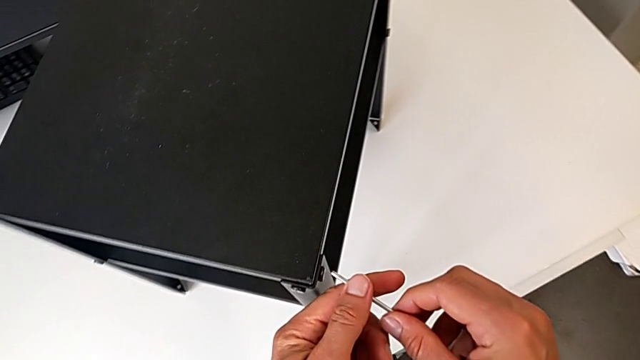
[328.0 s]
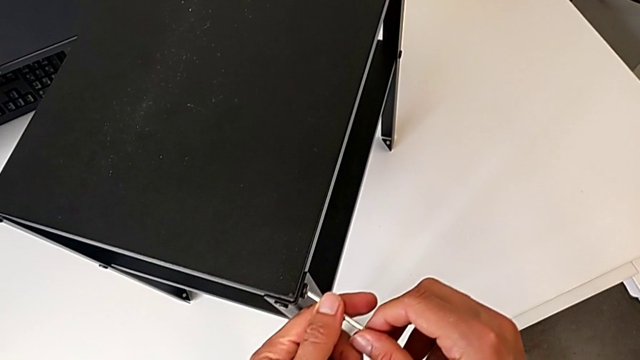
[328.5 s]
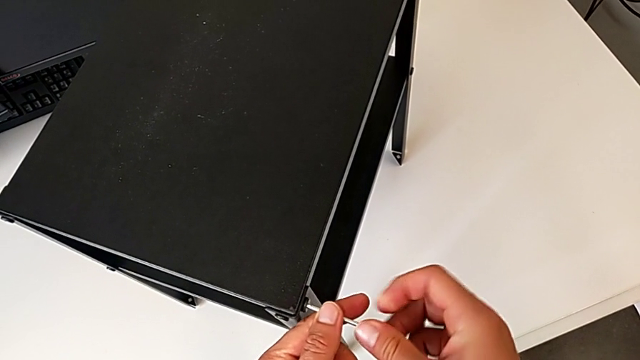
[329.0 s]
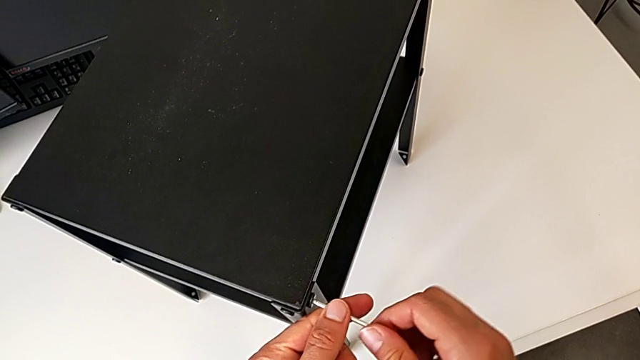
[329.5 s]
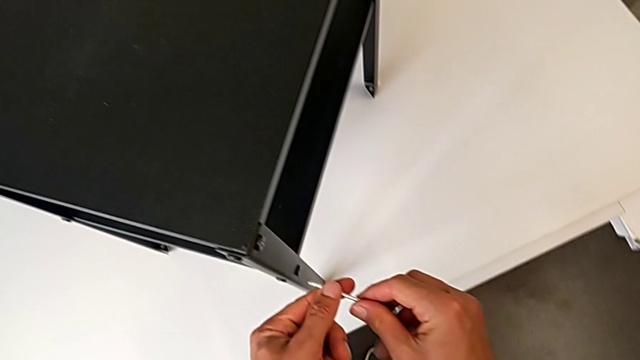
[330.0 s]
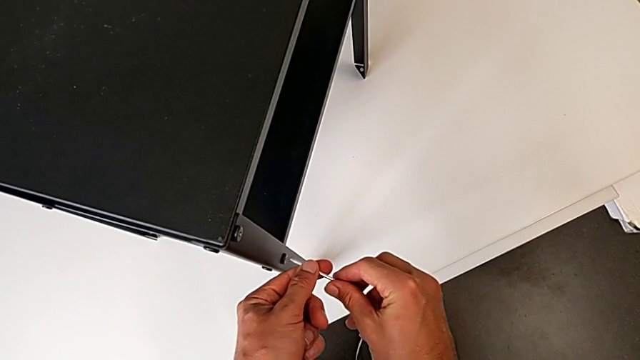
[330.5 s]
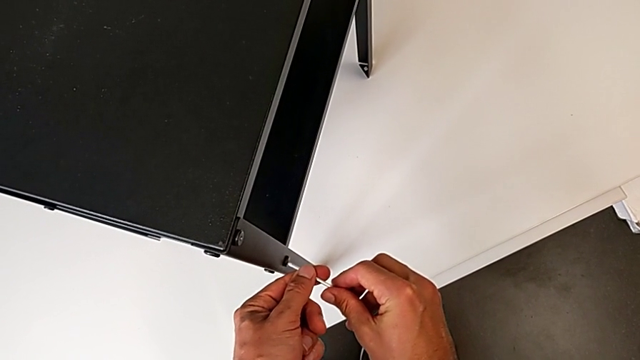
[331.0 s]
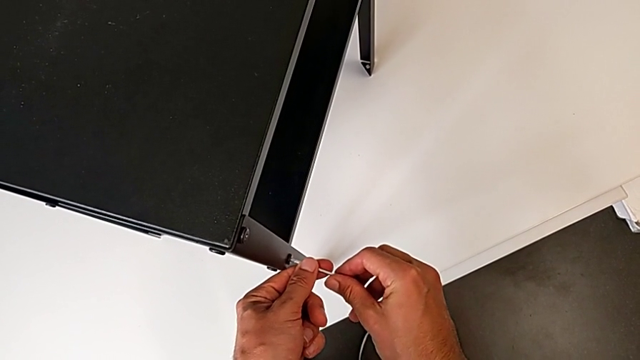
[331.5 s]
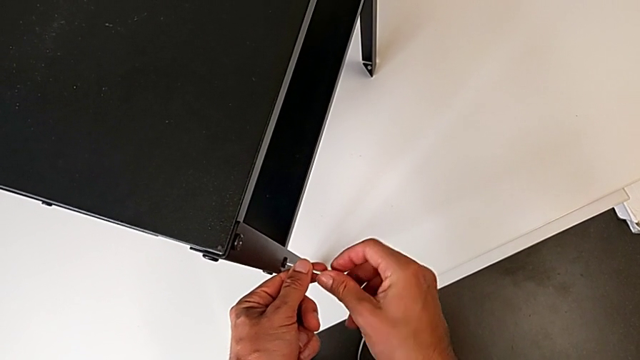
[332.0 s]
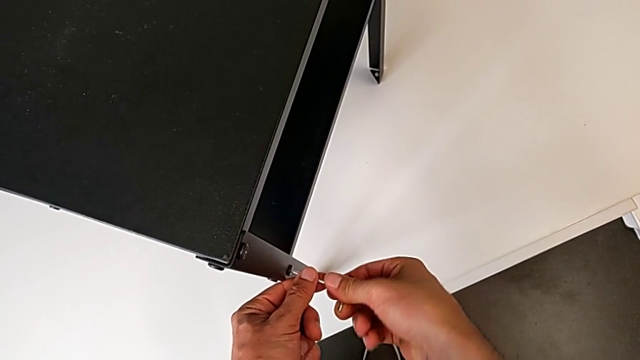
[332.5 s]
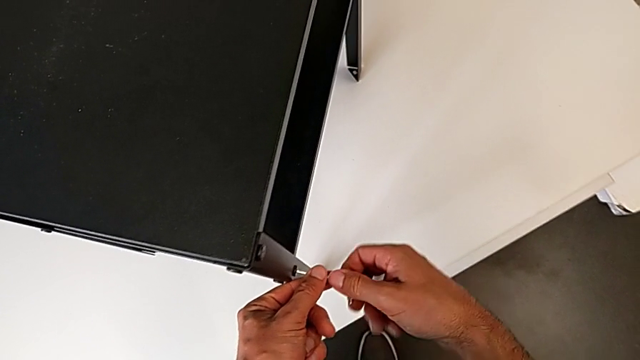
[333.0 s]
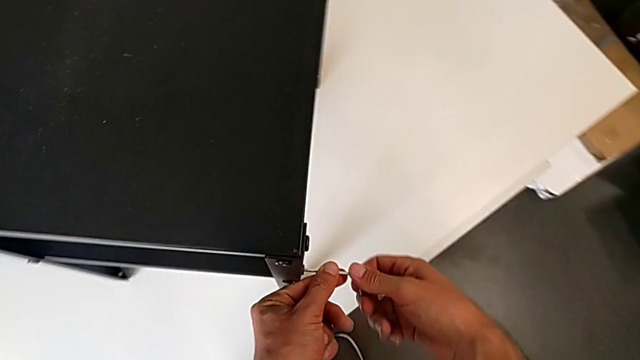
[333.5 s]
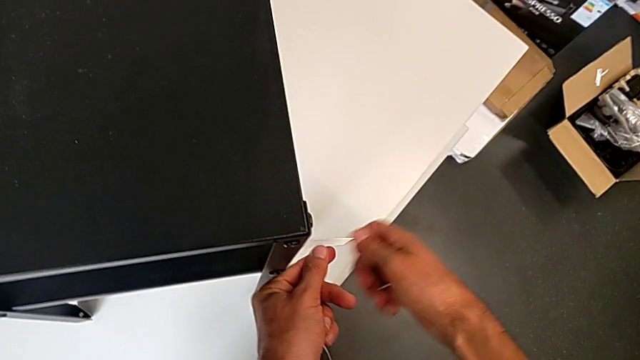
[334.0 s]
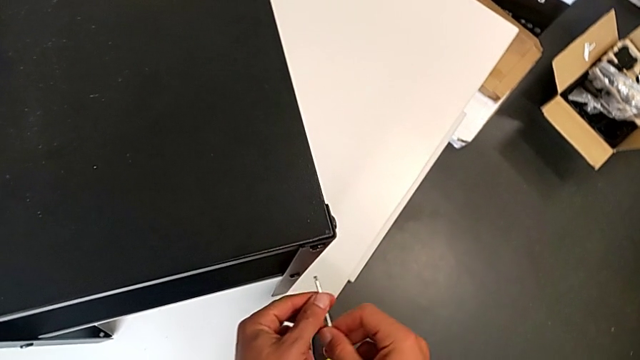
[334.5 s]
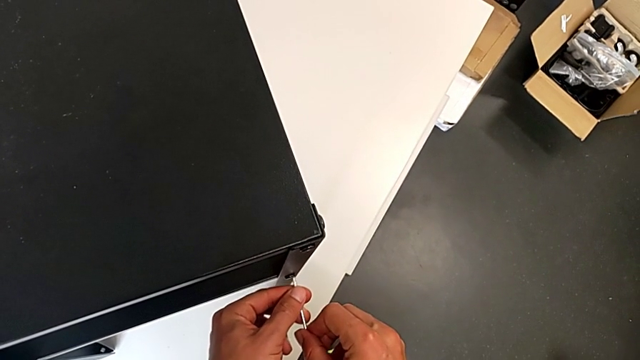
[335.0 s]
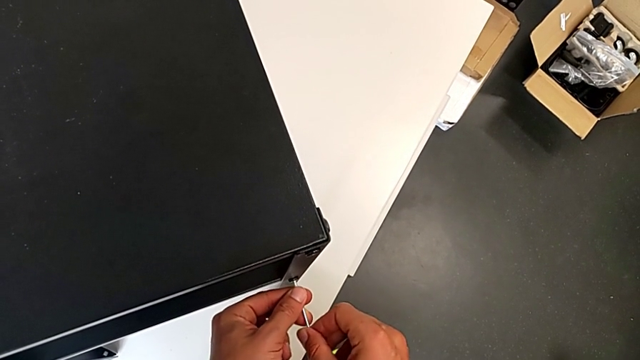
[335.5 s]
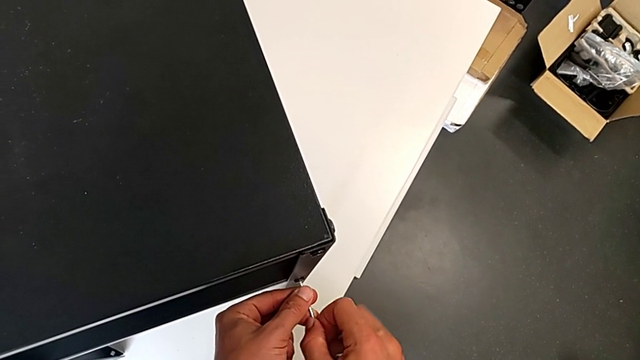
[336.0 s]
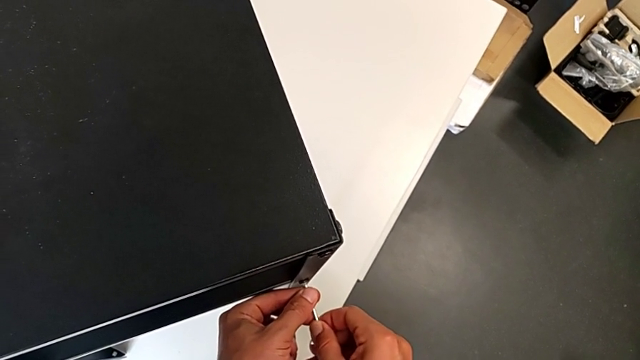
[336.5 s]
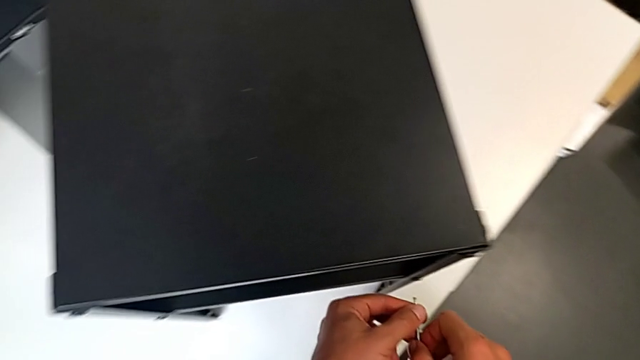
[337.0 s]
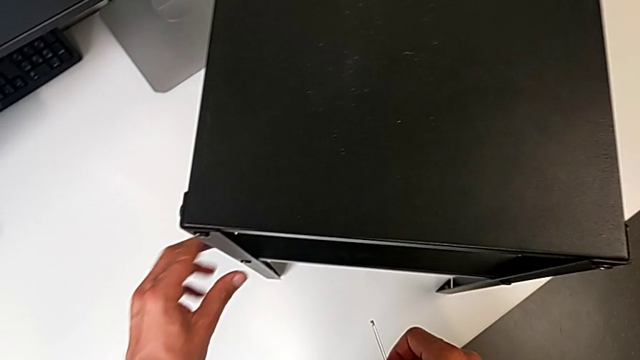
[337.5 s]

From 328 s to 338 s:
The camera wearer is tightening the screws of the two legs with an Allen wrench. They screw the hex socket head.

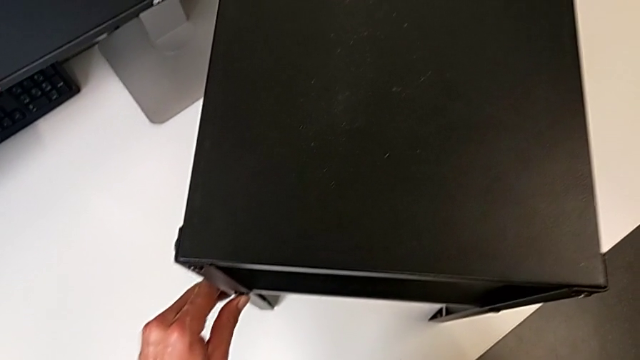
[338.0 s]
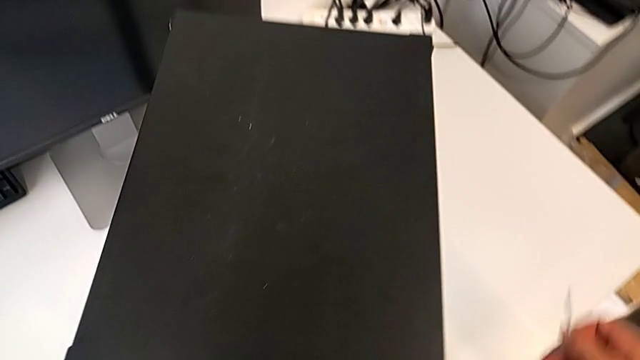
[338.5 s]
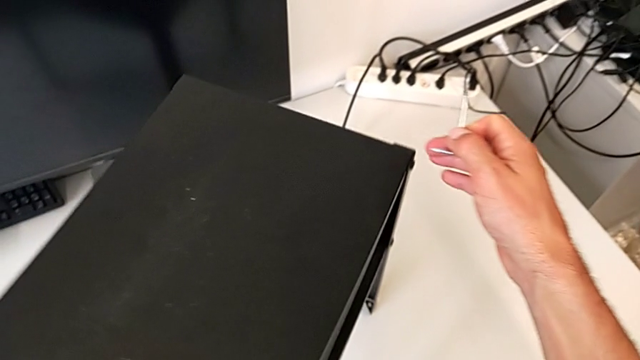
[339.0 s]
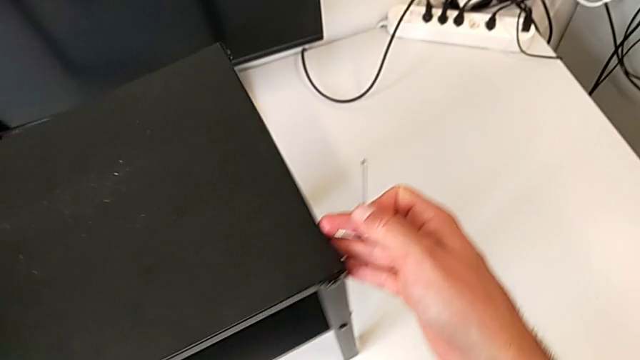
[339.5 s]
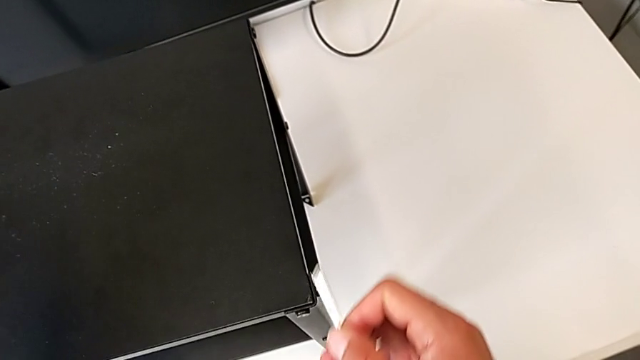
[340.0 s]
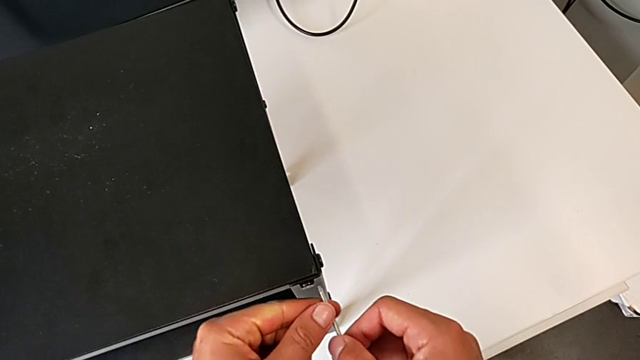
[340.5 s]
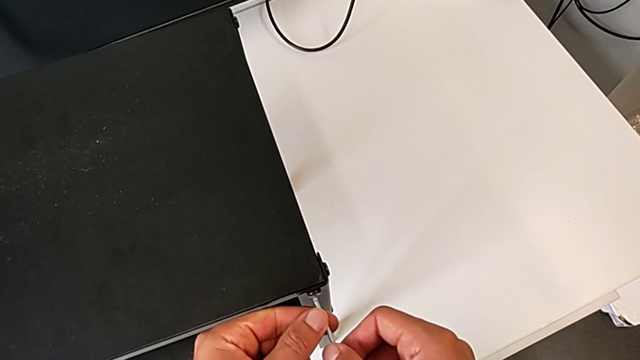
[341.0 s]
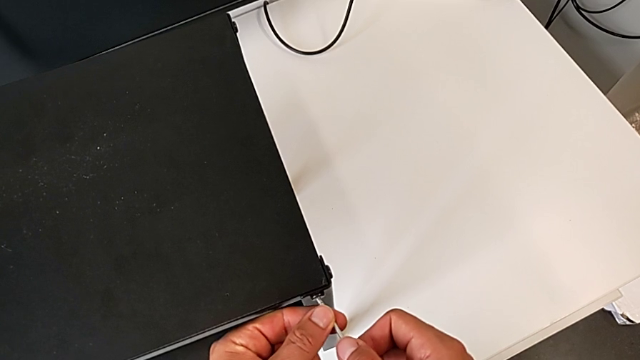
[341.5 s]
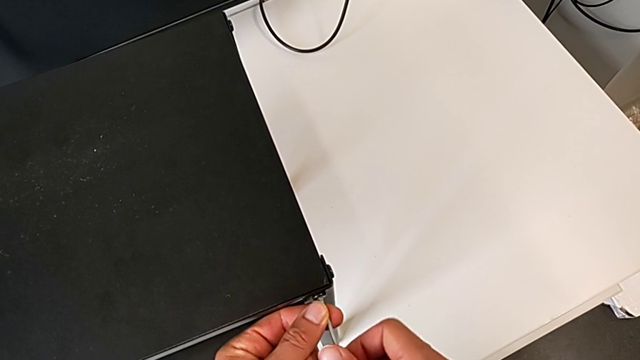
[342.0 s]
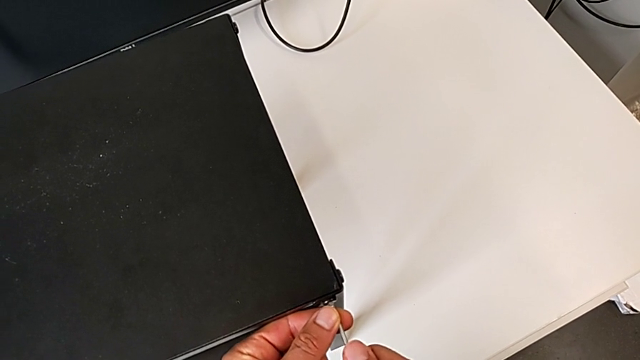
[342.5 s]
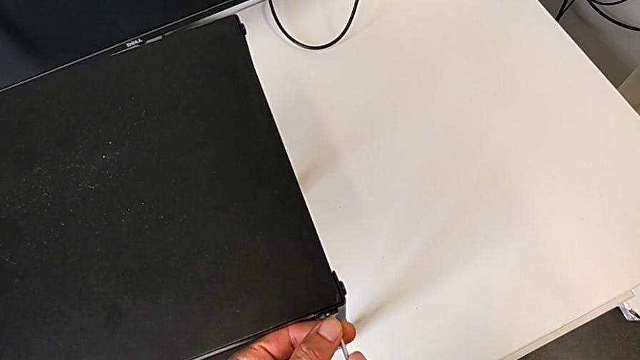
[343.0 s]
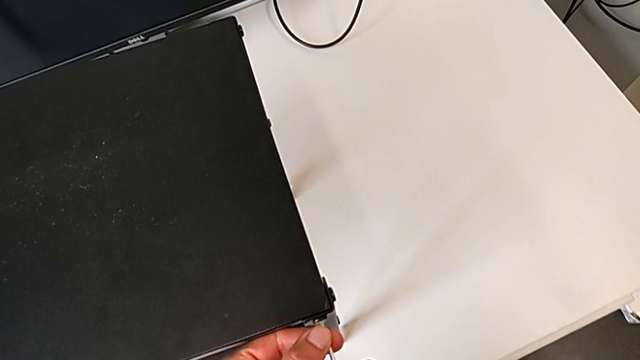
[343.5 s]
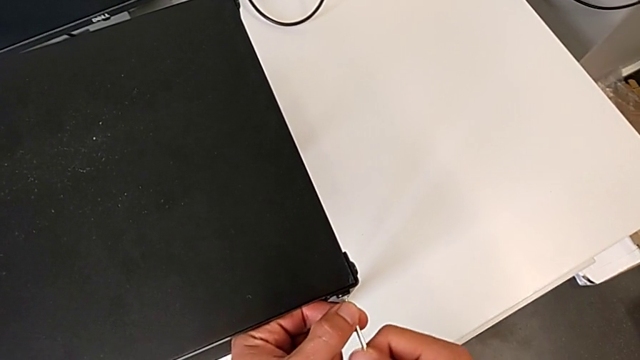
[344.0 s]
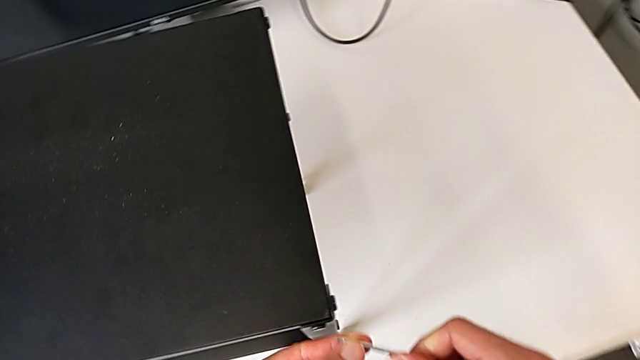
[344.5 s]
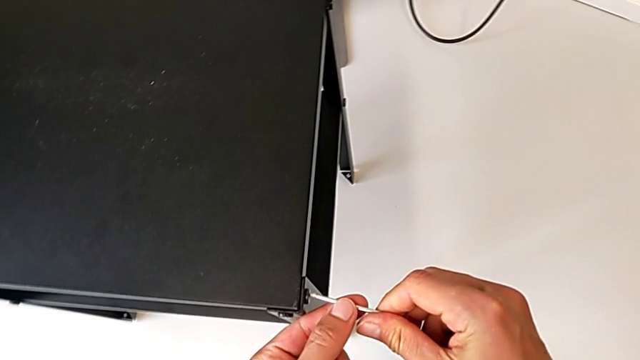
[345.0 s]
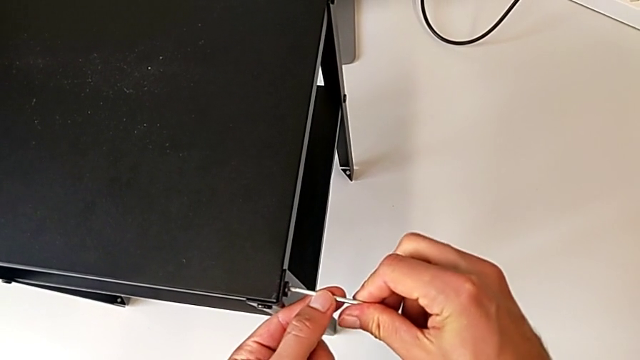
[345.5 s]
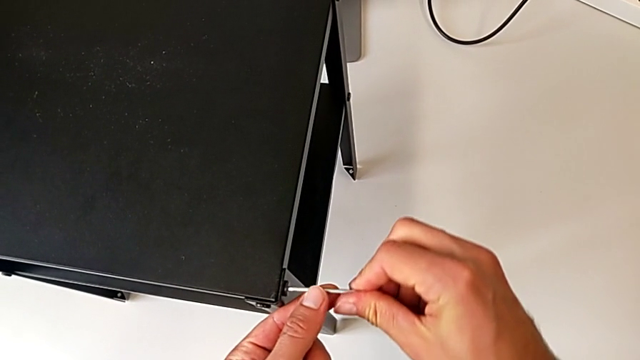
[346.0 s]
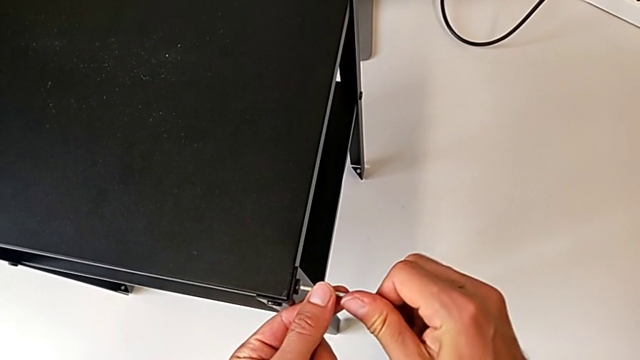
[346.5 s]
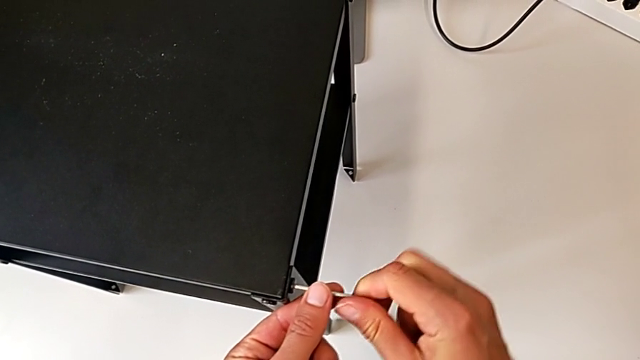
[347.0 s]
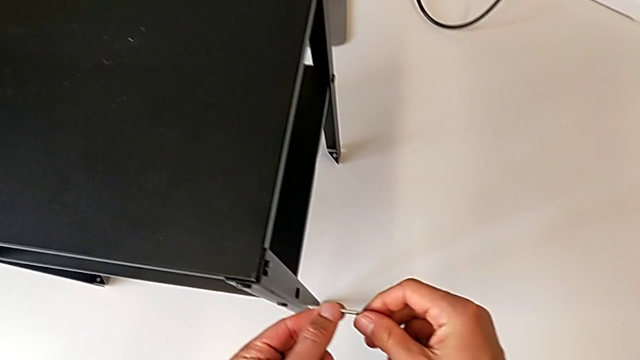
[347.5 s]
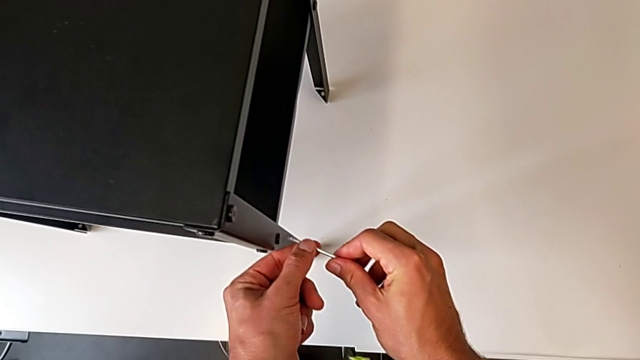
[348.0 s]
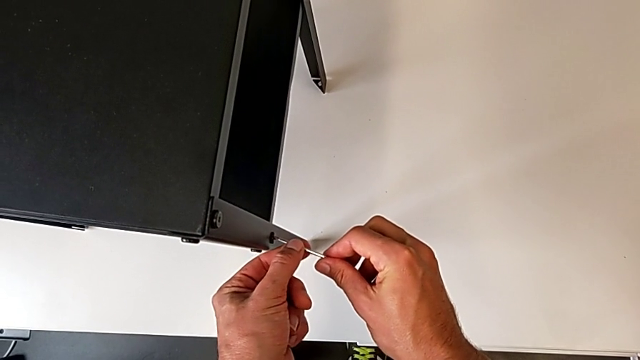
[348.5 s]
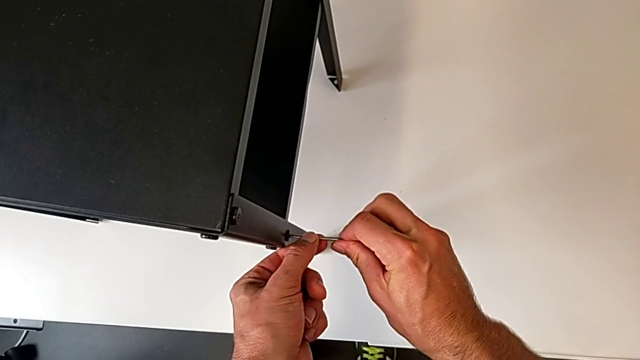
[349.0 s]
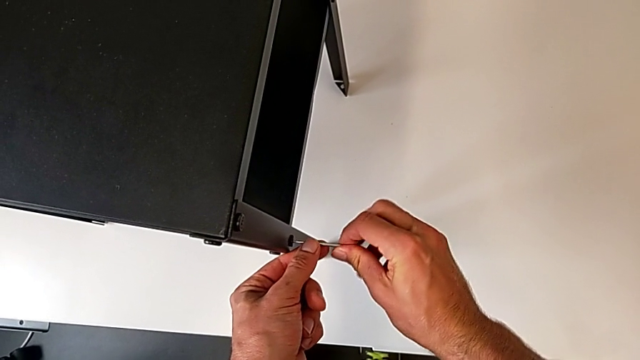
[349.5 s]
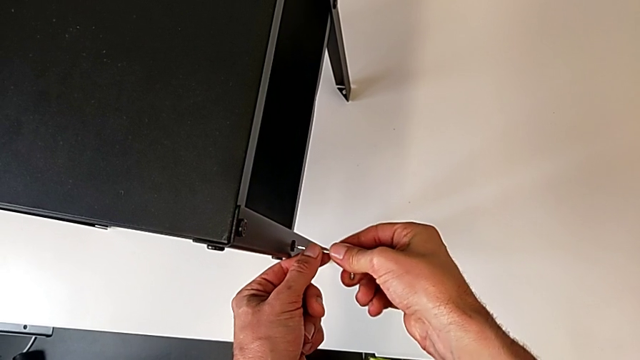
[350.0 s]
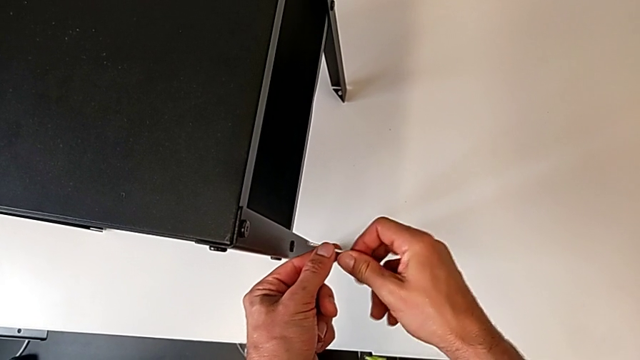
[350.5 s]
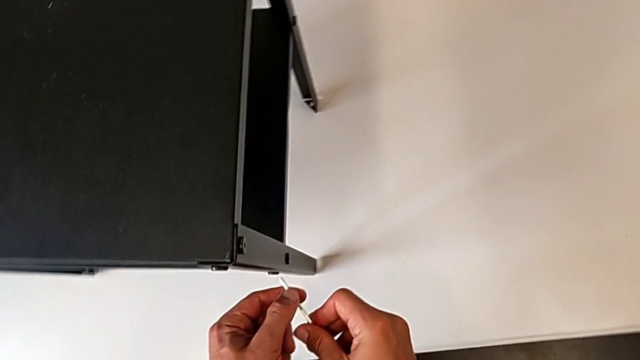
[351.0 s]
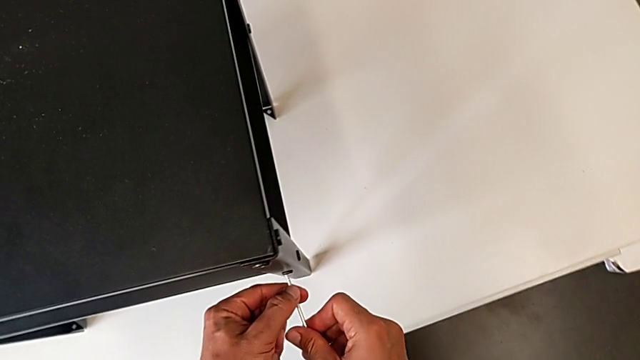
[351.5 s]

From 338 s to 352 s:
The camera wearer is tightening the rest of the screws with an Allen wrench. They rotate the tray, screw the hex socket head and begin to screw the hex socket head.
